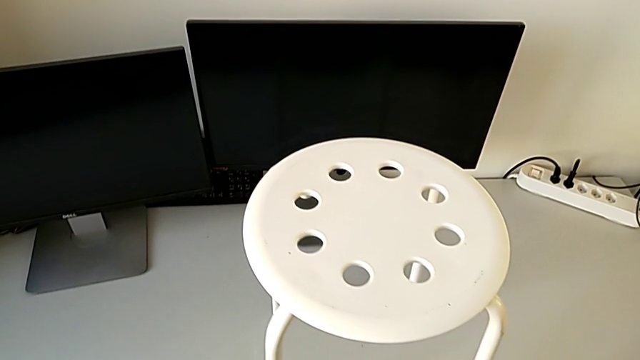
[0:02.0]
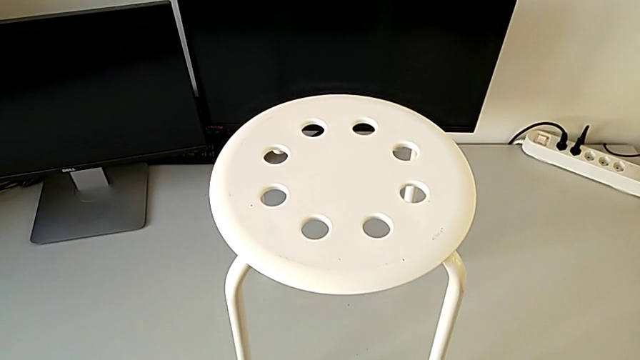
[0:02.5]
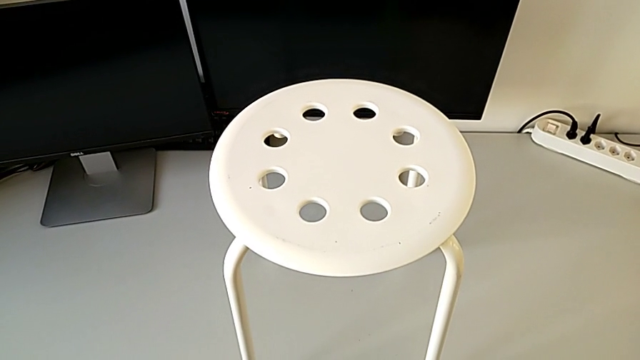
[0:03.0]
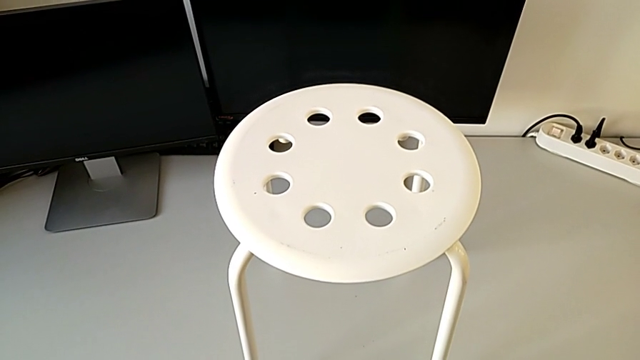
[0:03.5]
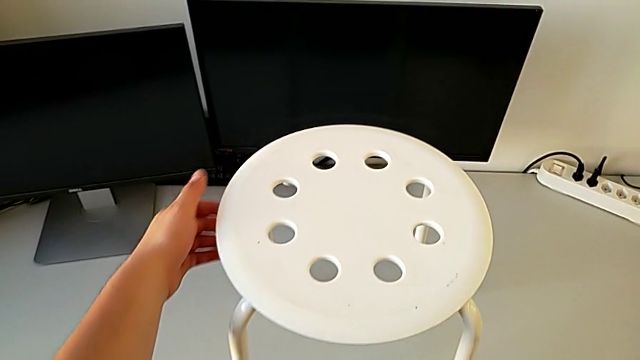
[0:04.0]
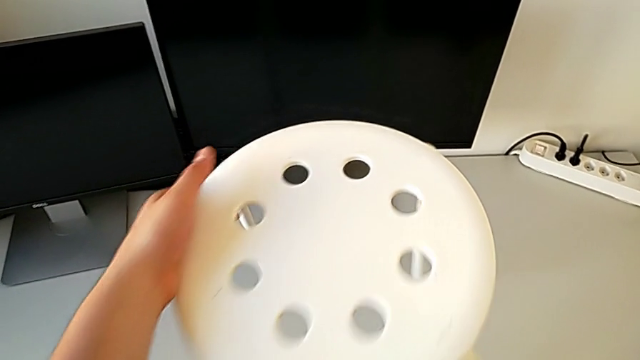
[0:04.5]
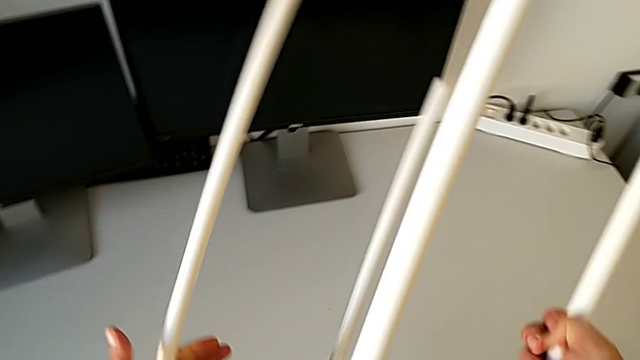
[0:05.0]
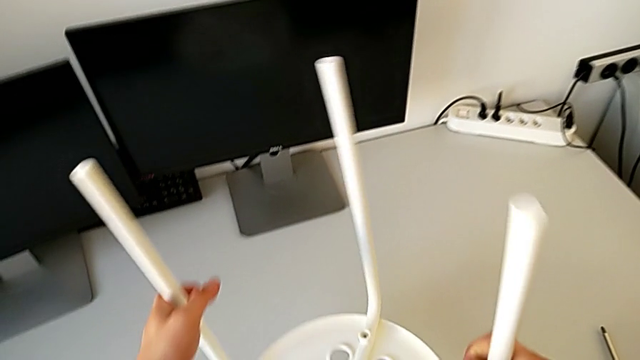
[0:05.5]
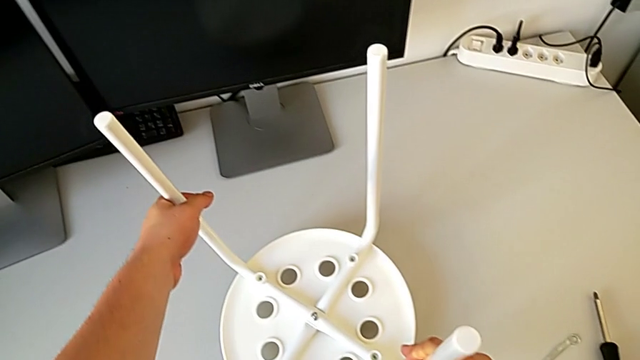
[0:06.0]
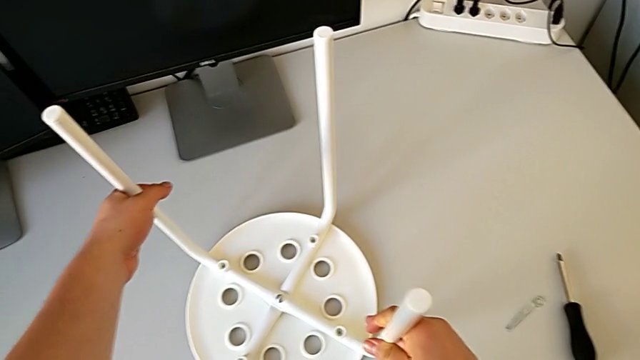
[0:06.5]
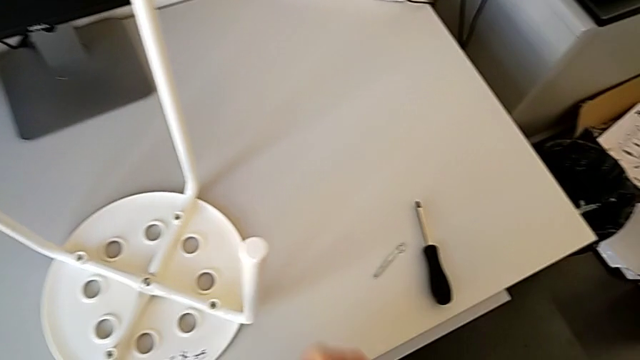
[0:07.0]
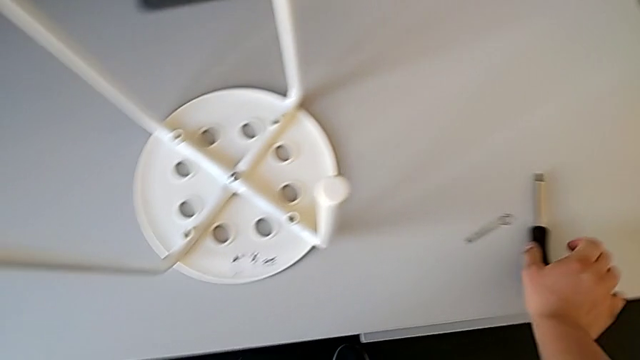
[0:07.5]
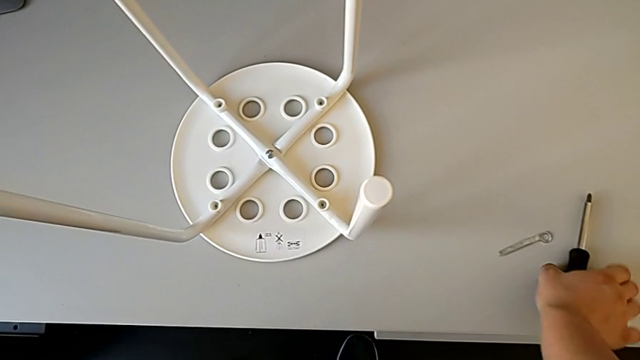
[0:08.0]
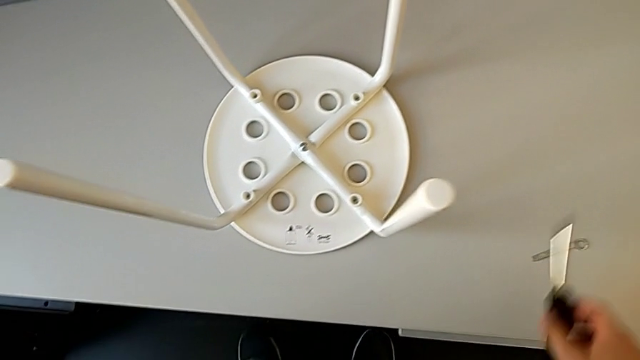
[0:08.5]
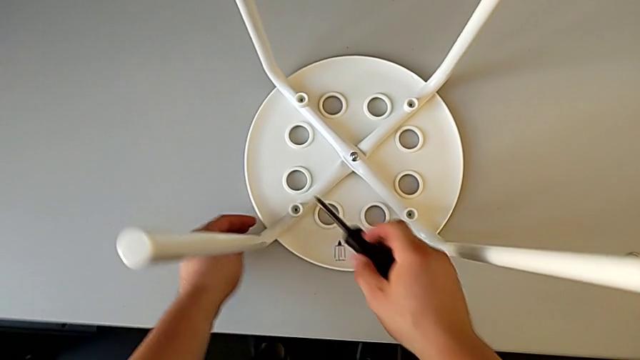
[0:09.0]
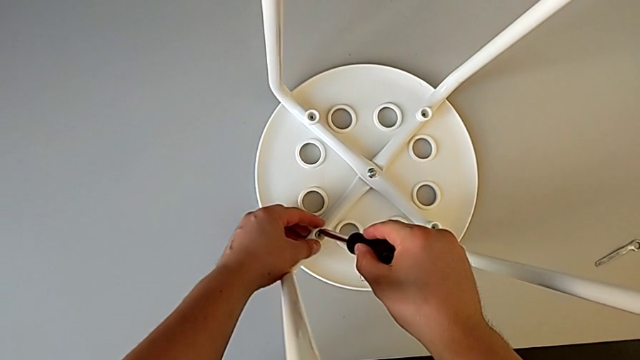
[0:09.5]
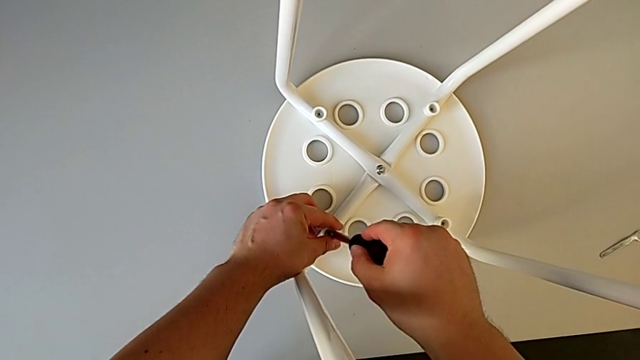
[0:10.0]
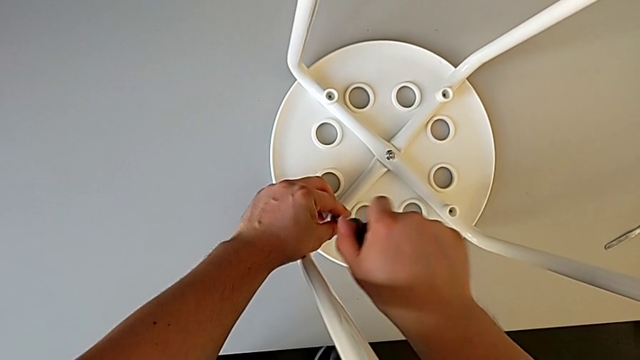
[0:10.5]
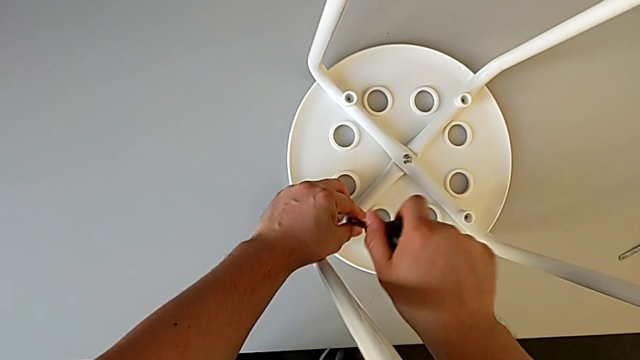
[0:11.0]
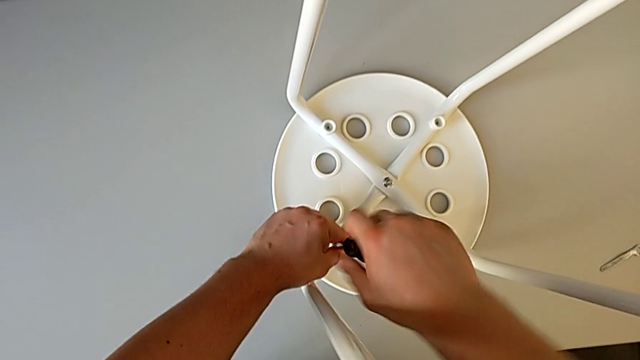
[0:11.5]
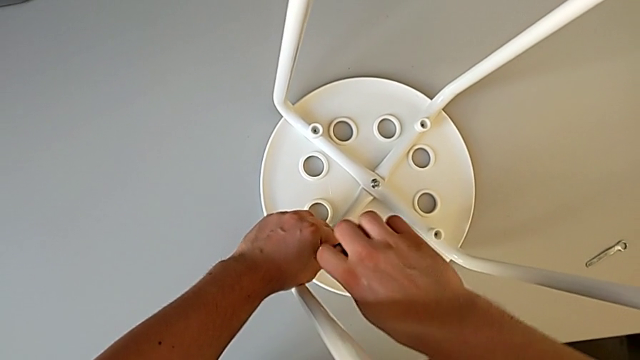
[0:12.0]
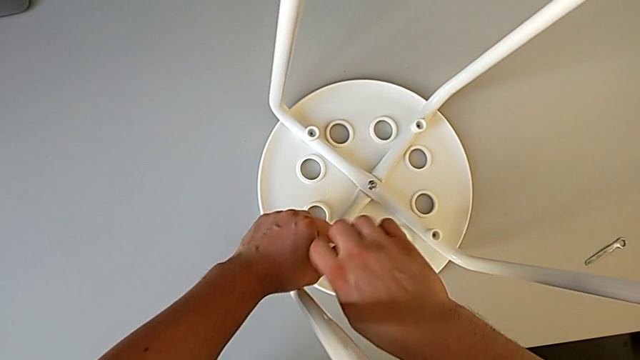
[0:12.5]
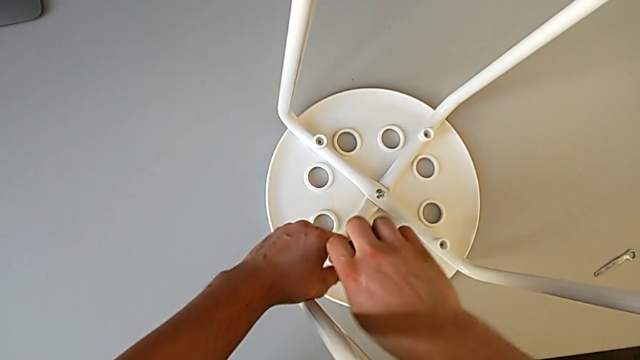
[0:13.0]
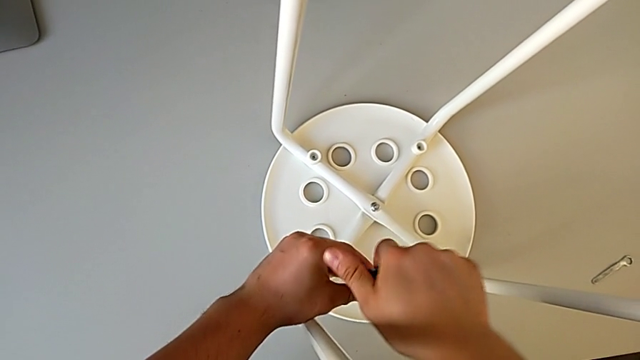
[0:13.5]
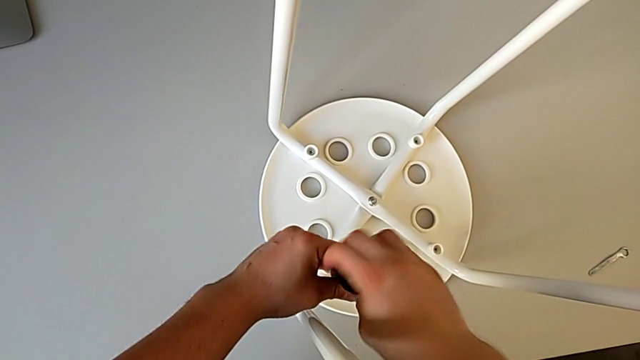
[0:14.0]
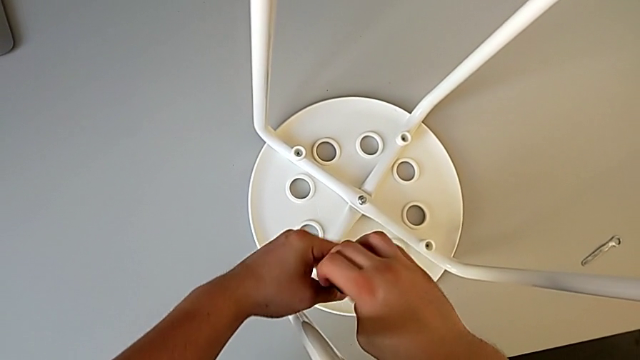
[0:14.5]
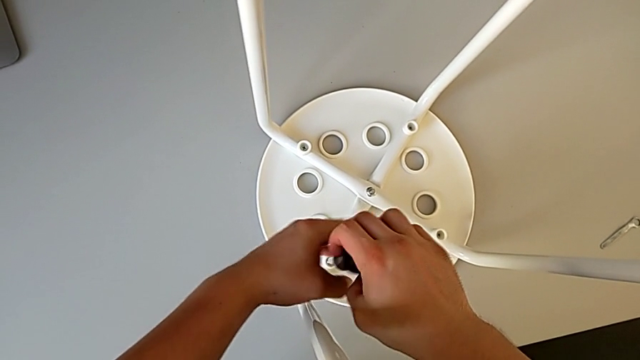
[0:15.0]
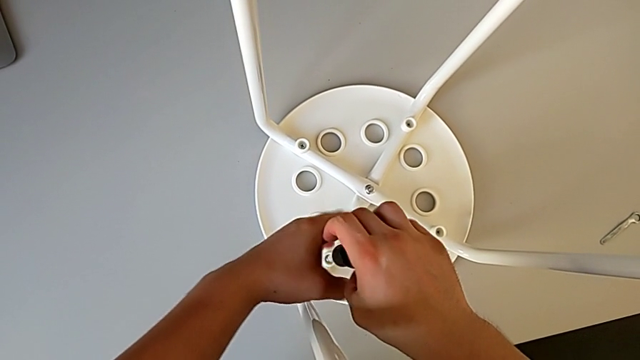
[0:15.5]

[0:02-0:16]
The camera wearer is disassembling the seat. They flip the stool, grab the screwdriver and unscrew the first screw.

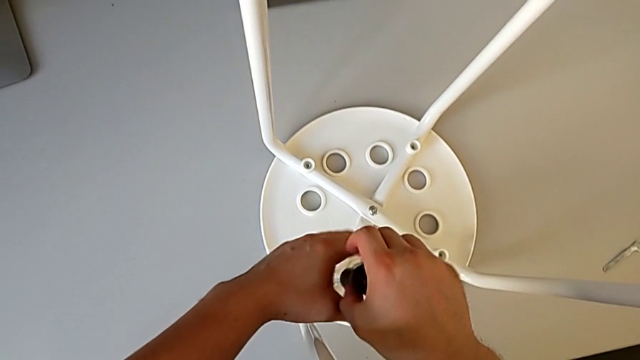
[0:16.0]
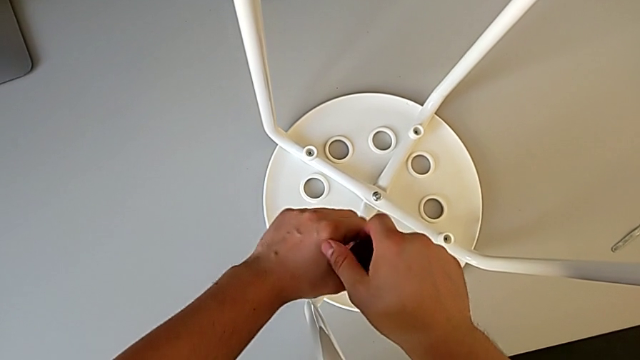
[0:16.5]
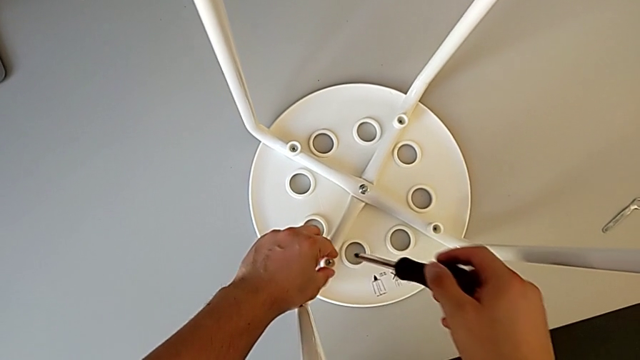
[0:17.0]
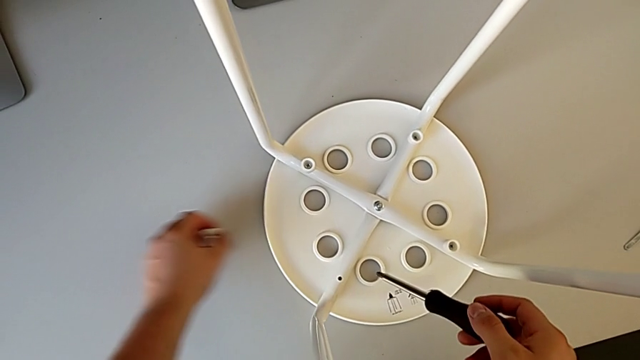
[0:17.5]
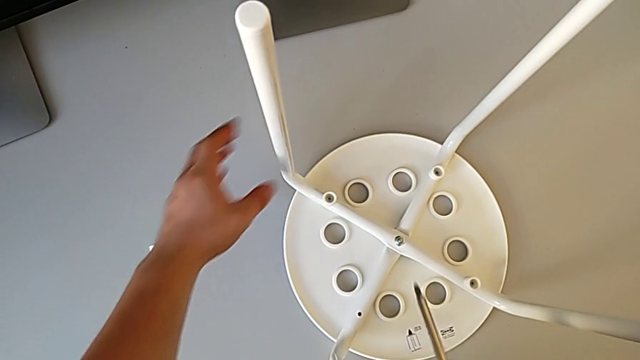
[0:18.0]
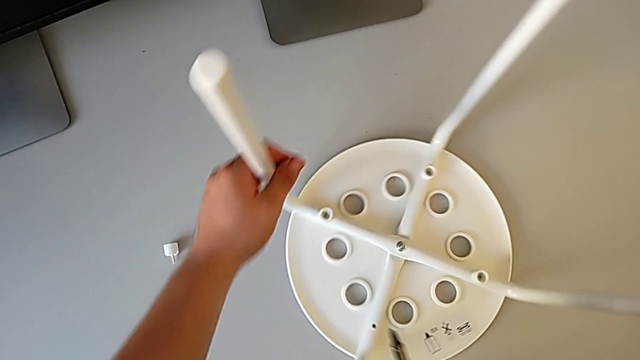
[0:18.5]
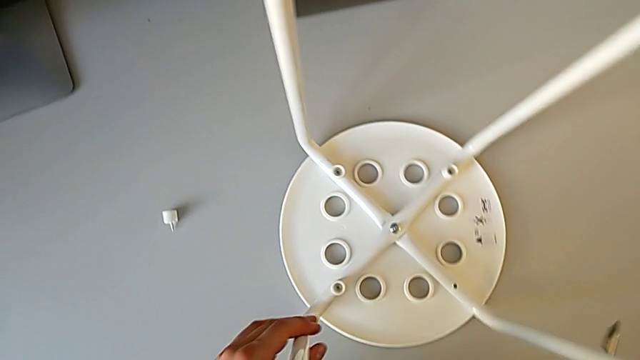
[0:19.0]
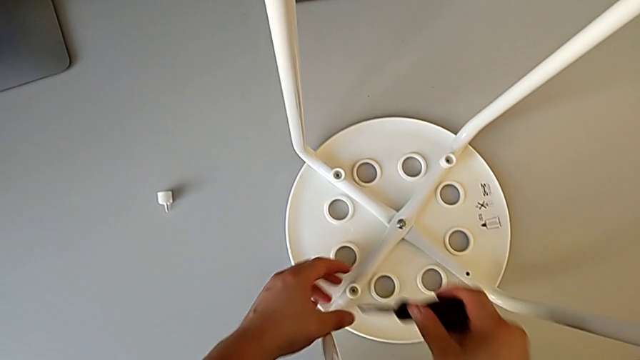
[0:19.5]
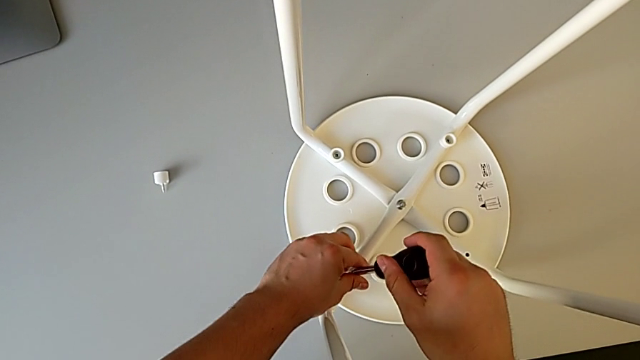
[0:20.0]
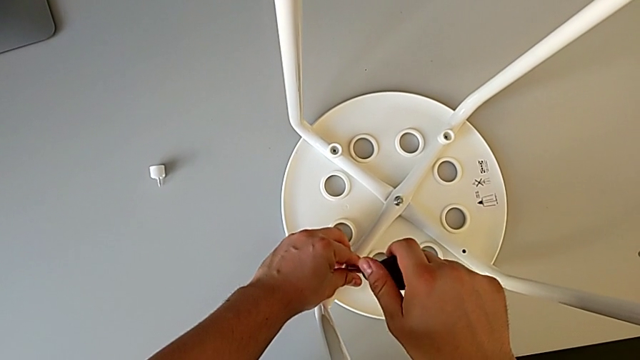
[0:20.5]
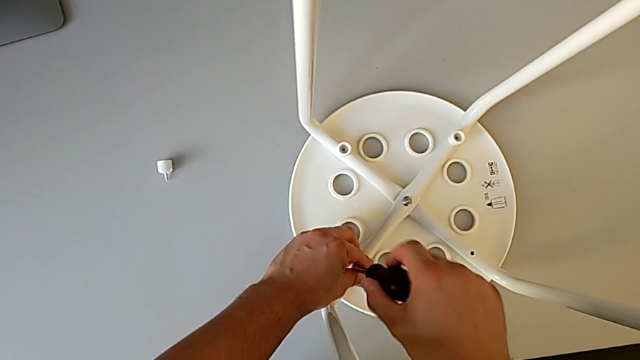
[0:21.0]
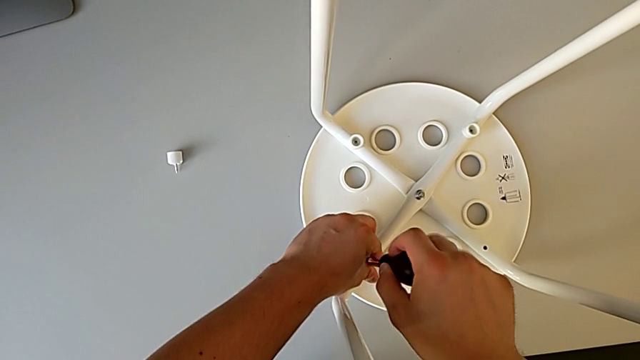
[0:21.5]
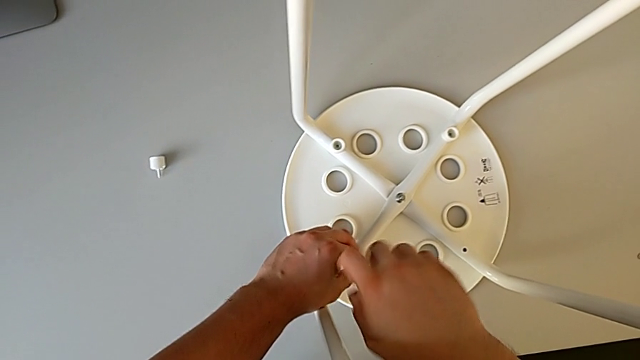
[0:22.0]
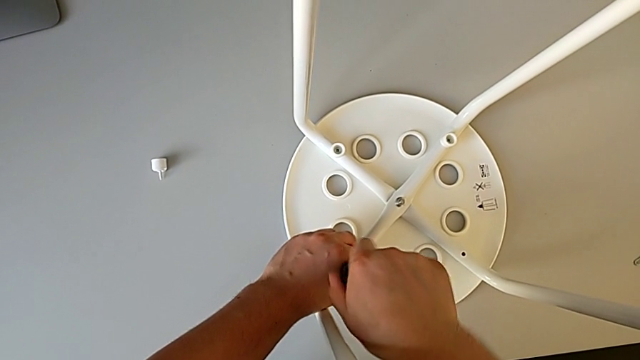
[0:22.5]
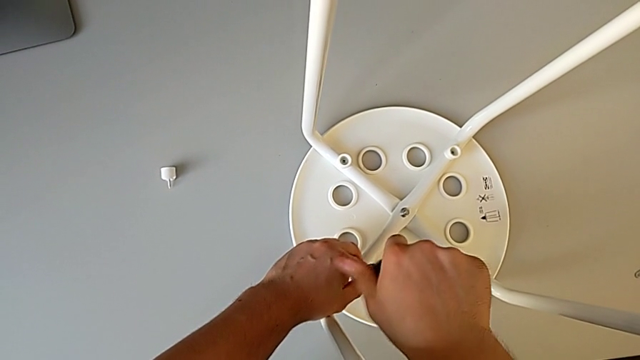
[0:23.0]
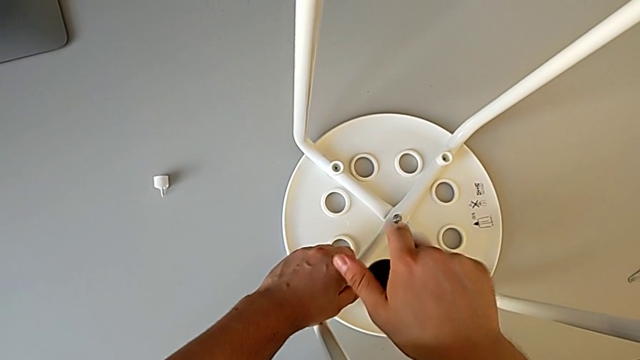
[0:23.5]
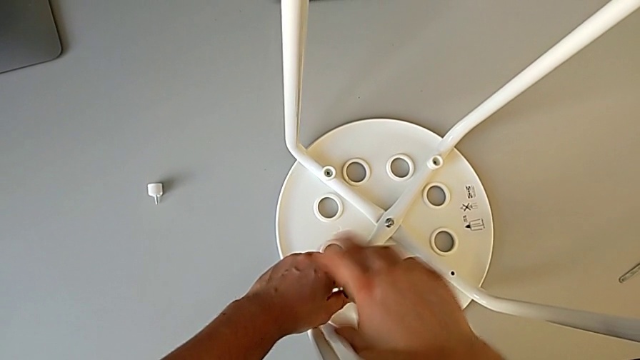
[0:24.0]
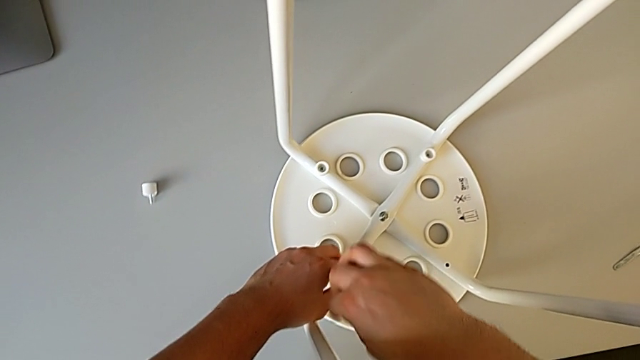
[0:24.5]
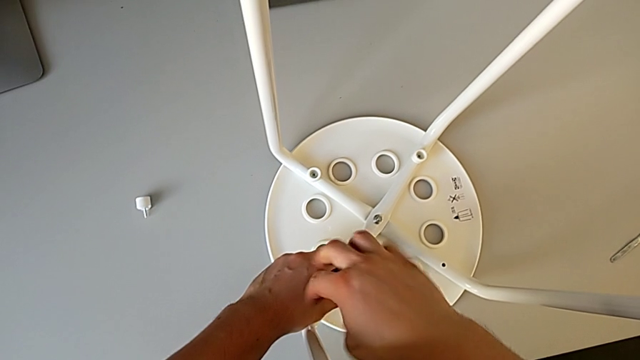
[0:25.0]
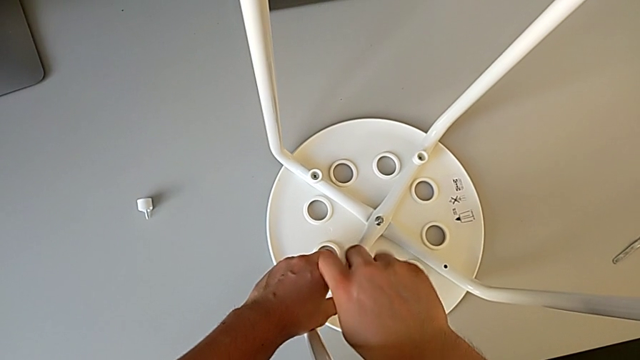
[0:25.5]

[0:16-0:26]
The camera wearer is disassembling the seat. They disassemble the first screw, place it, rotate the stool, insert the screwdriver and begin to unscrew the second screw.
